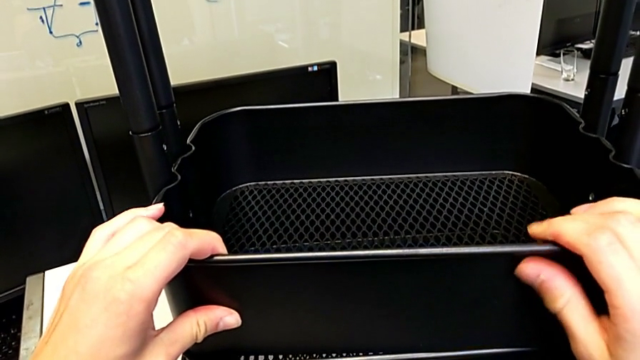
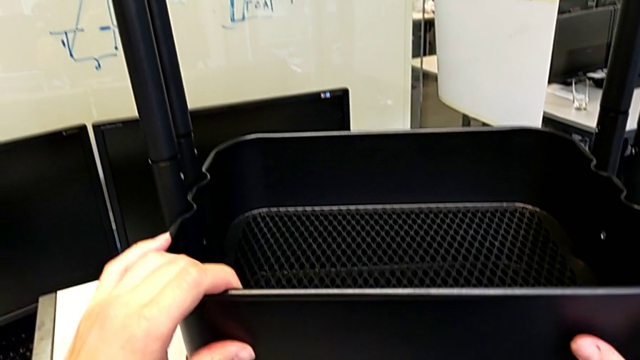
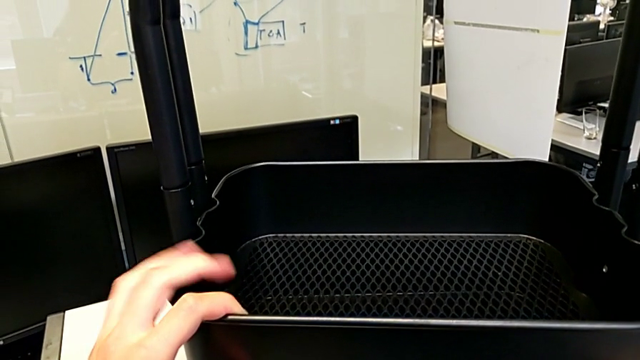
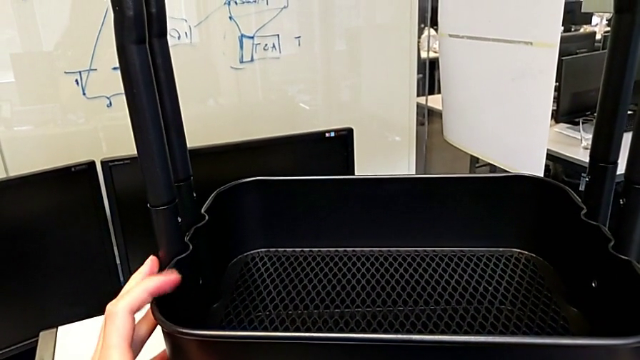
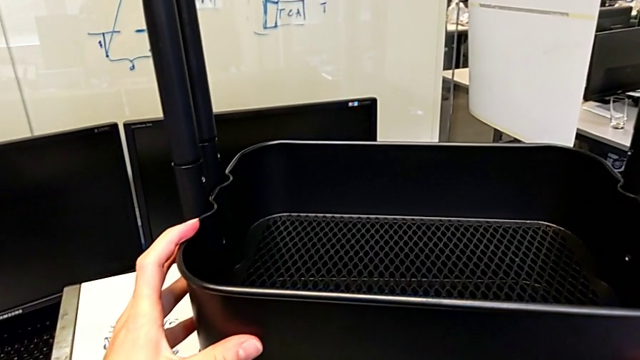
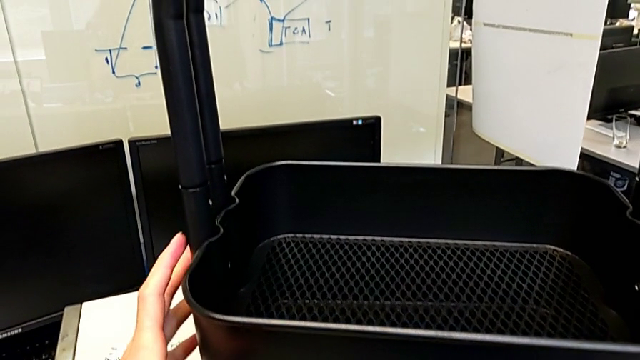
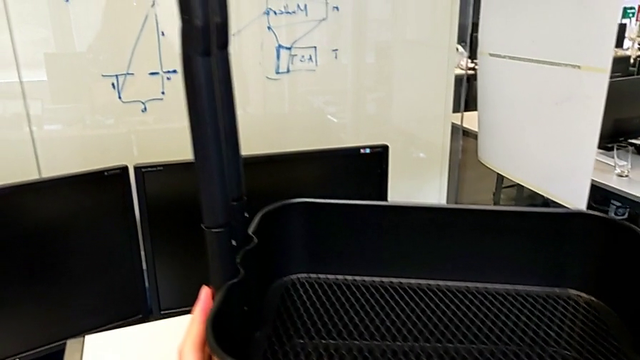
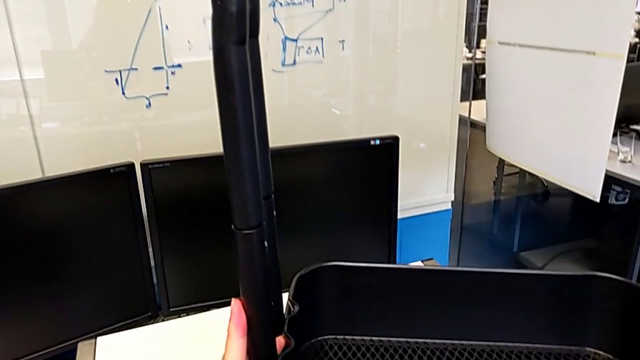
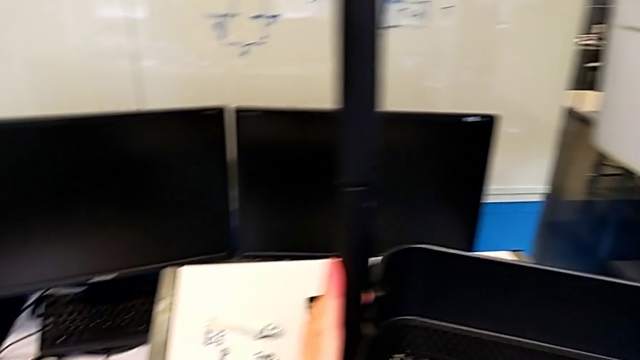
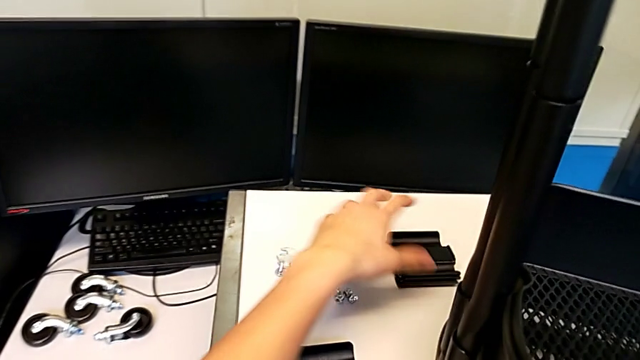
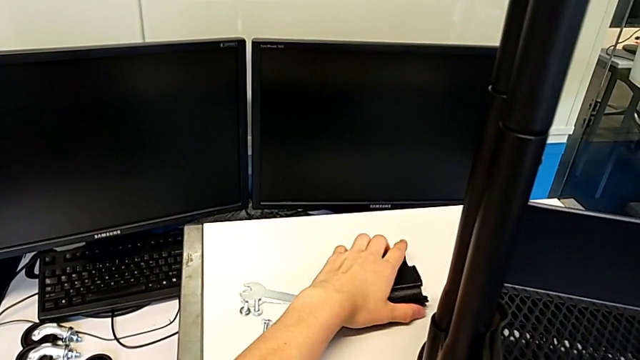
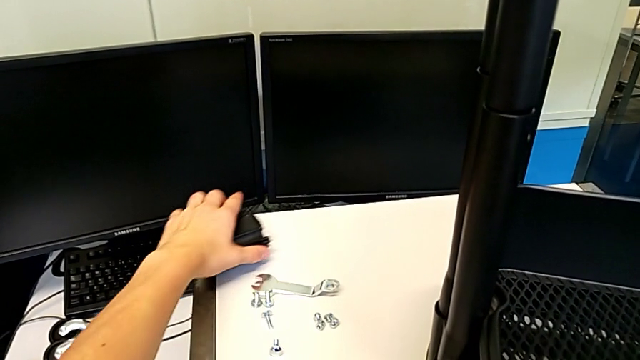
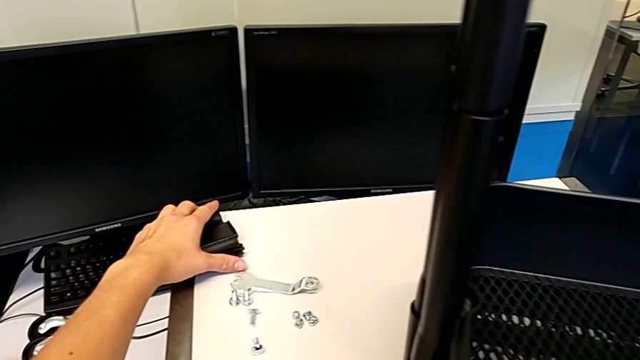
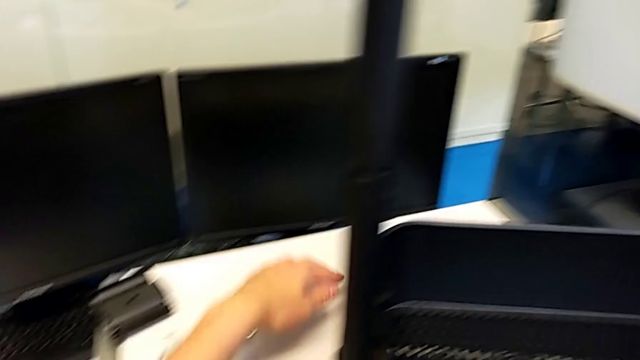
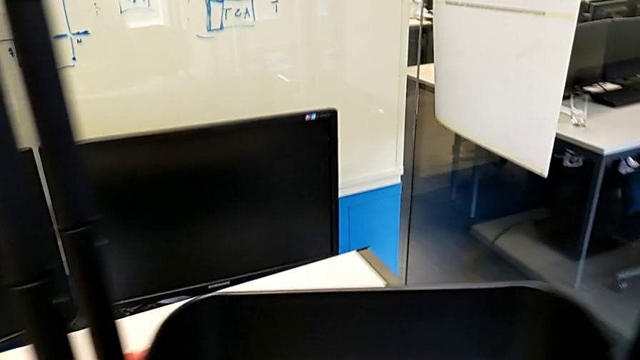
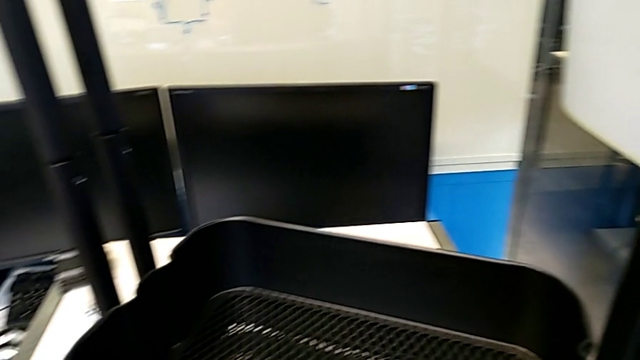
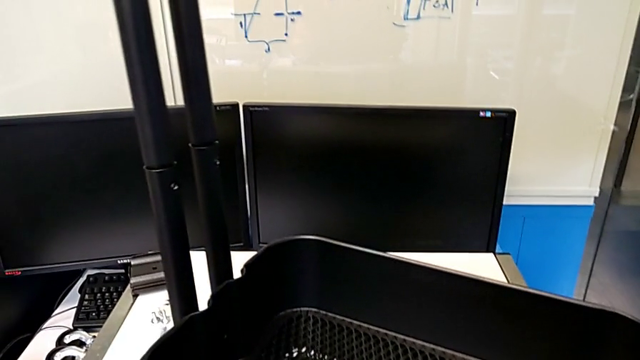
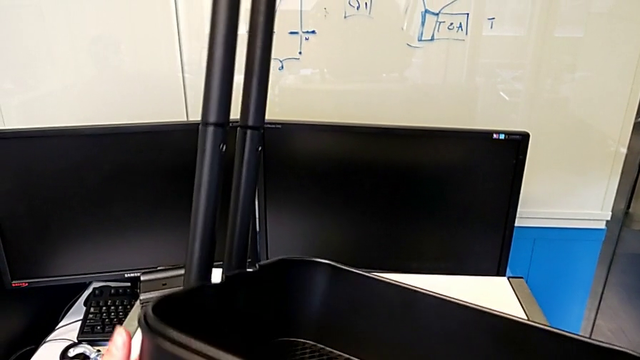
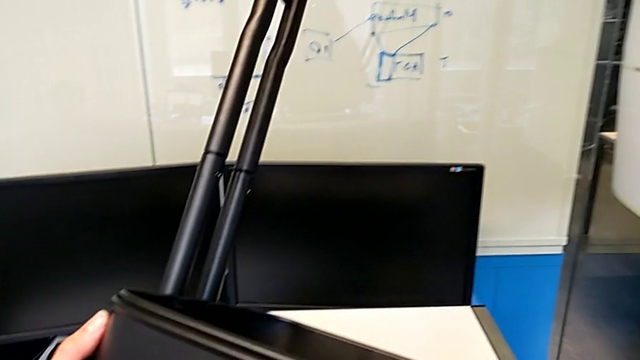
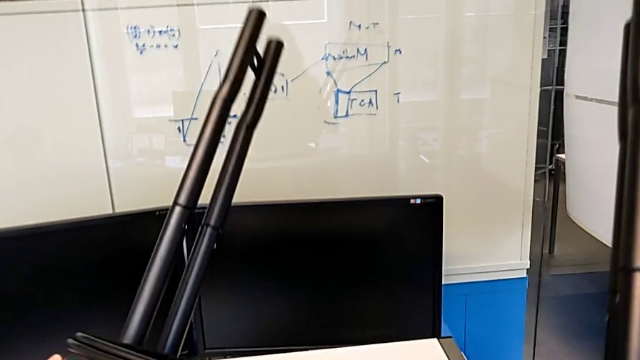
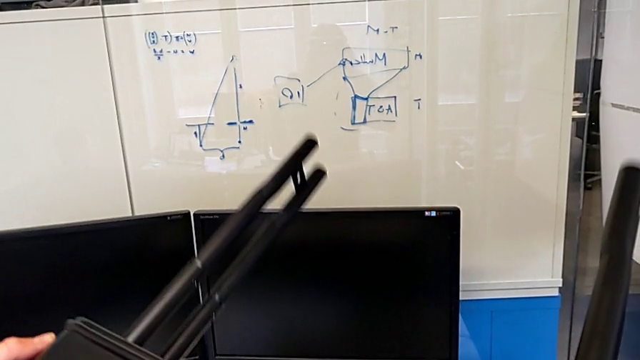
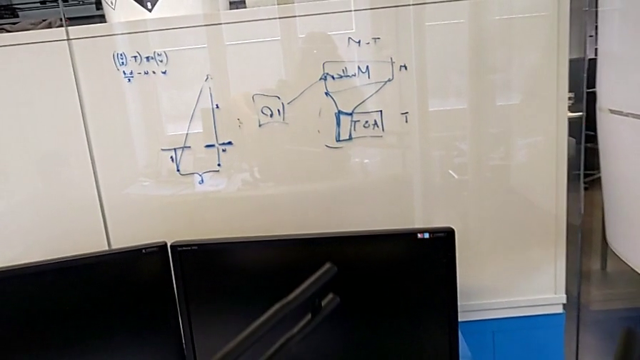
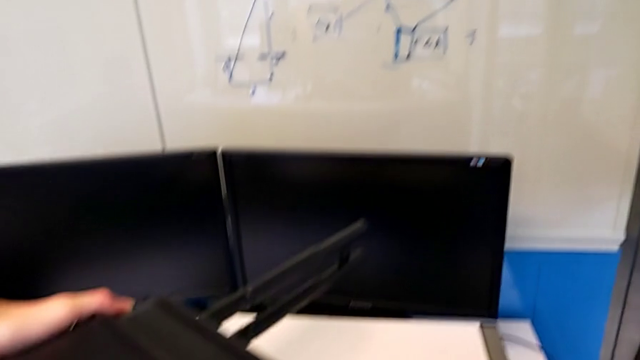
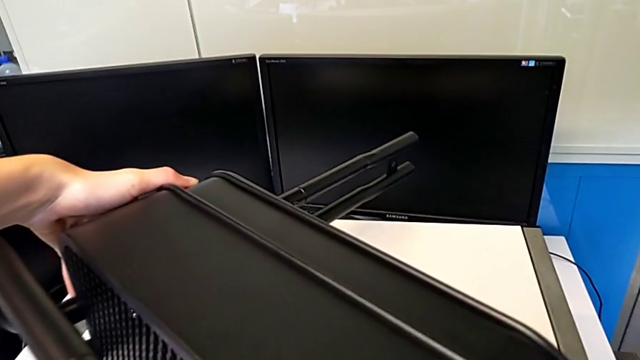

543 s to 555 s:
The camera wearer is assembling the trays. They drop the grid tray, grab the bracket and place the utility cart.

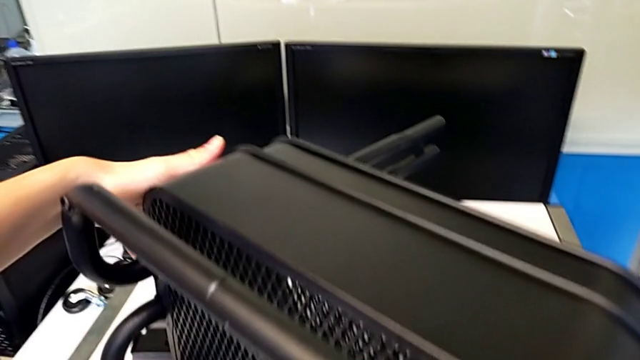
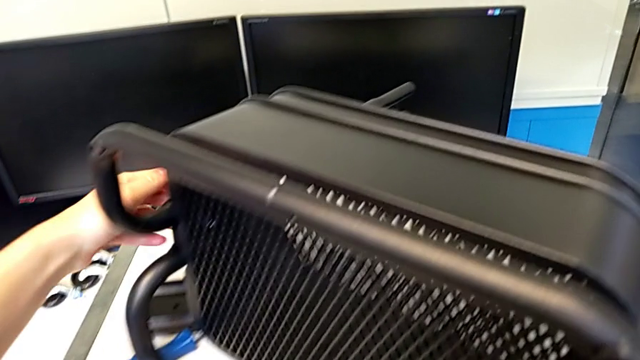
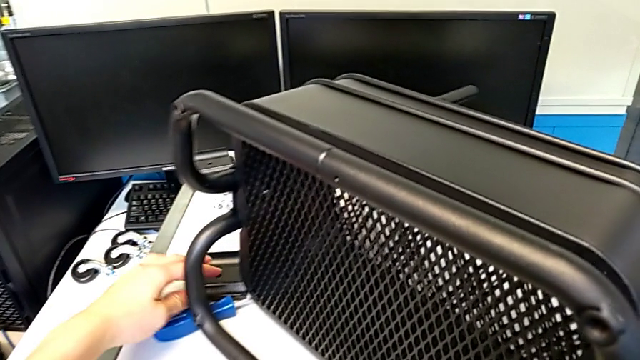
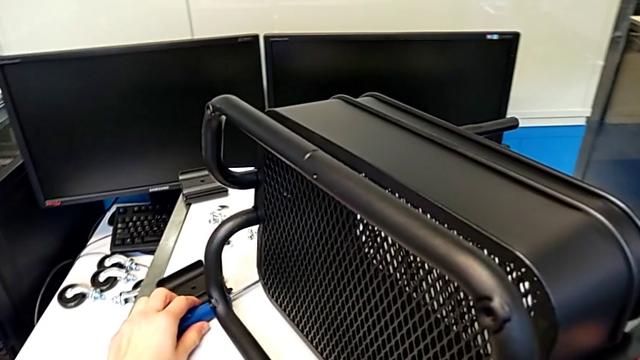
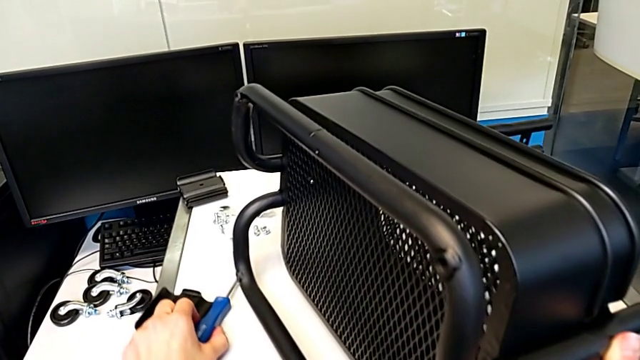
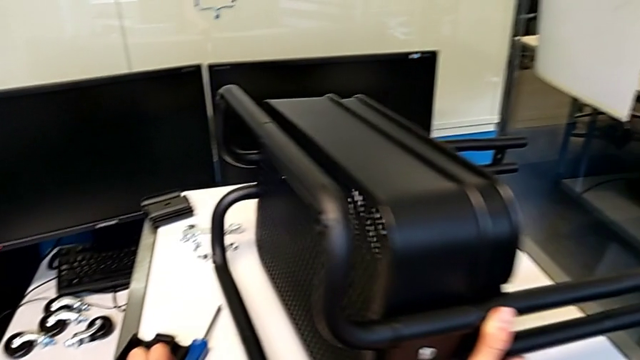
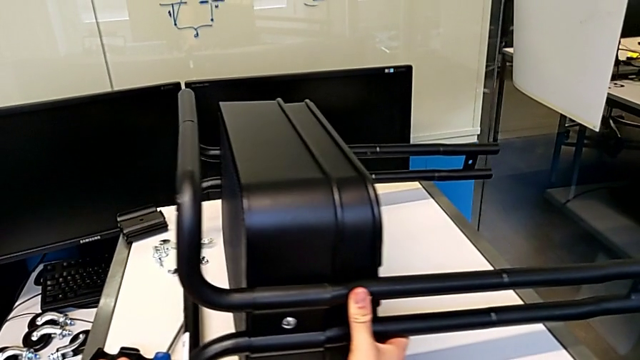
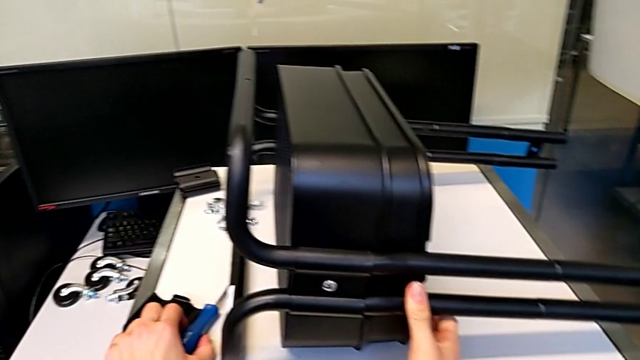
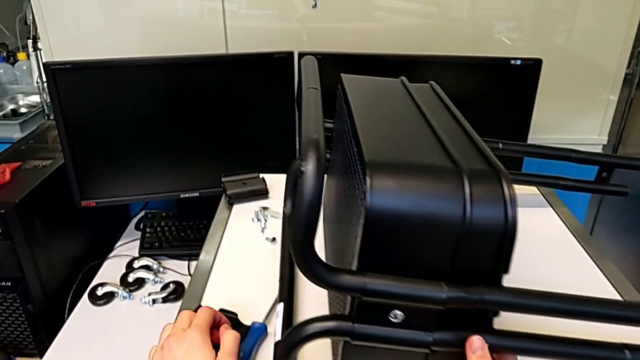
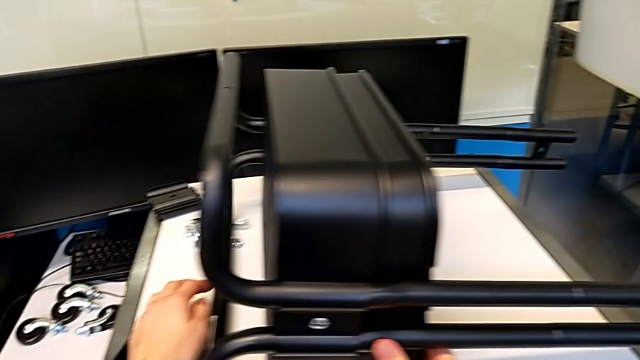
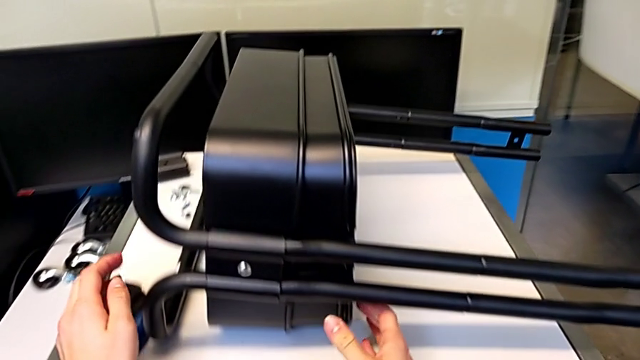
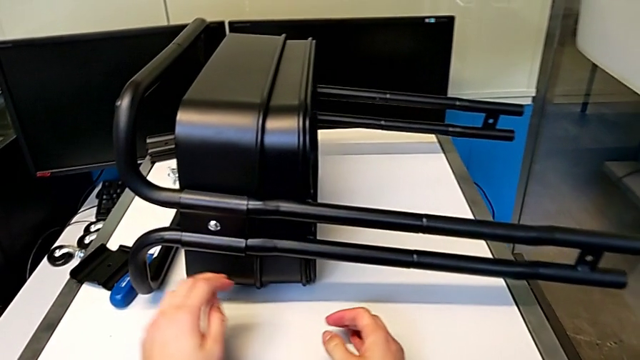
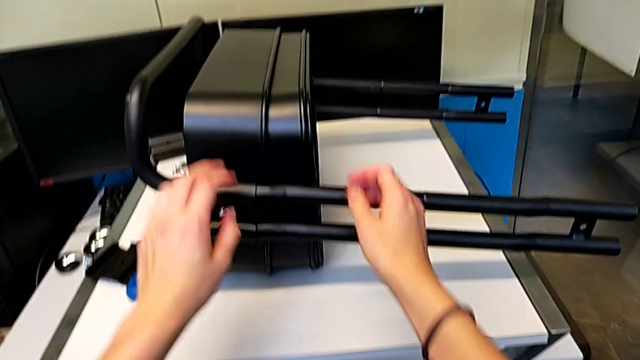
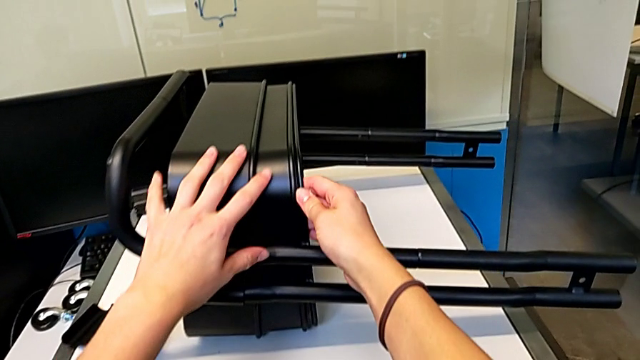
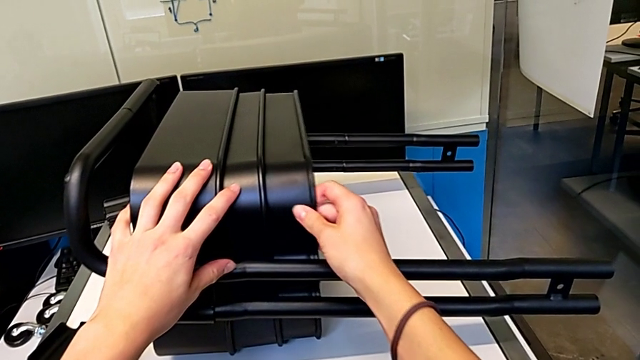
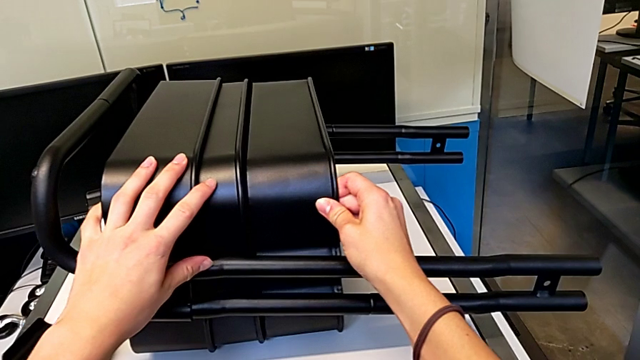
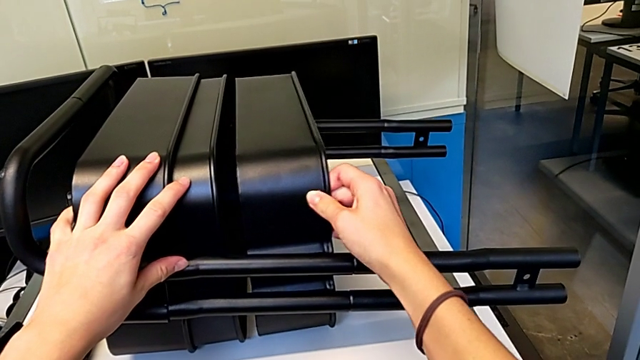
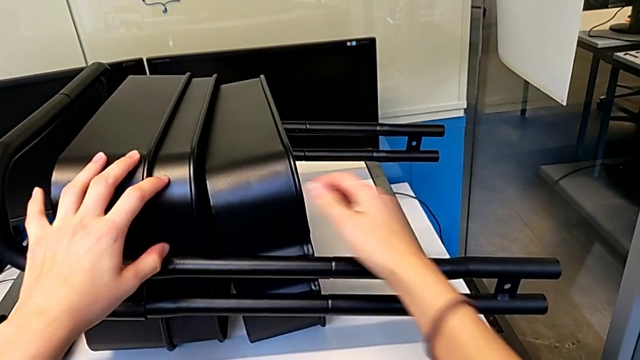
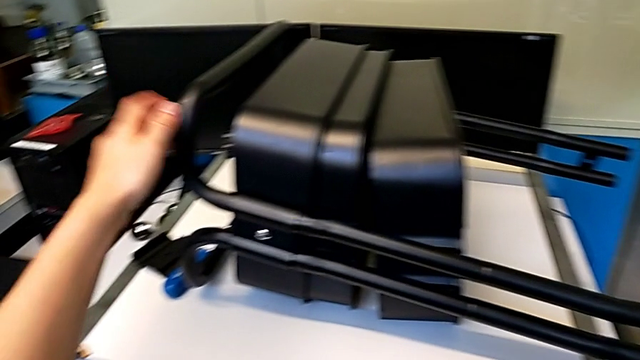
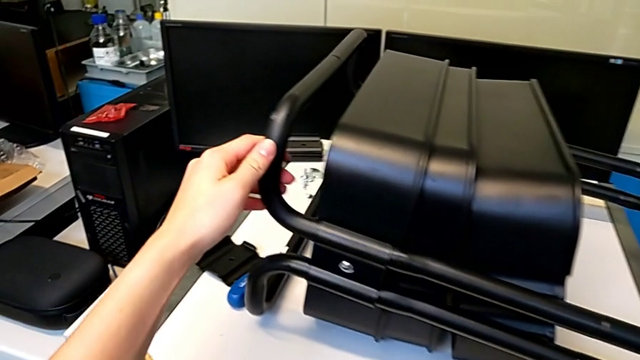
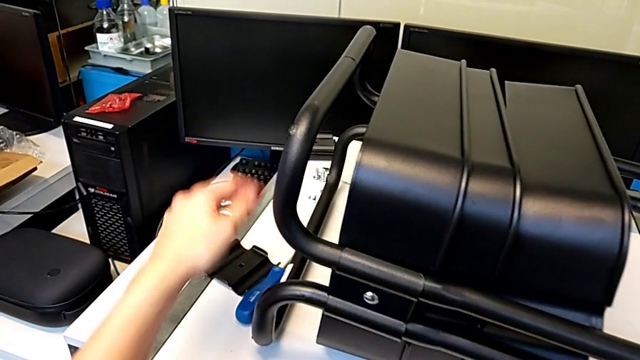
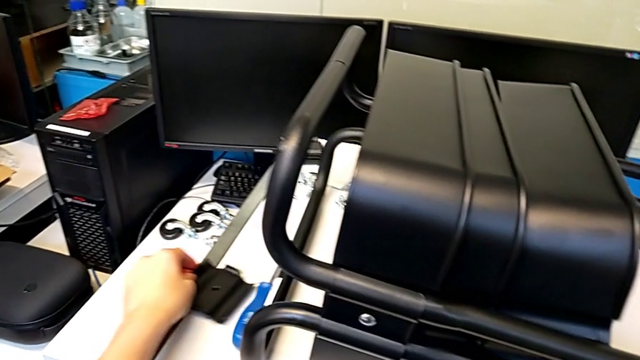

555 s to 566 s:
The camera wearer is assembling the trays. They rotate the utility cart, pull the grid tray and grab the bracket.
